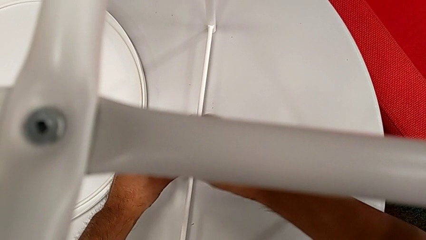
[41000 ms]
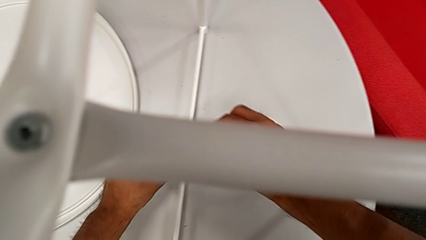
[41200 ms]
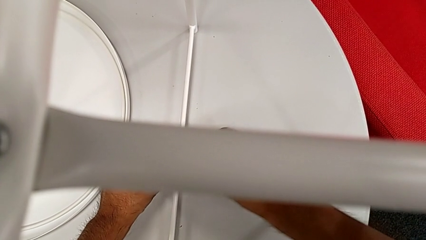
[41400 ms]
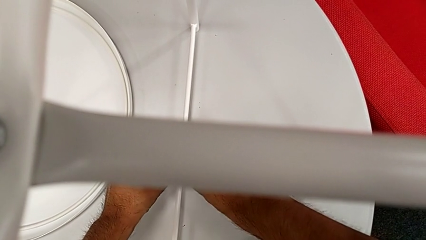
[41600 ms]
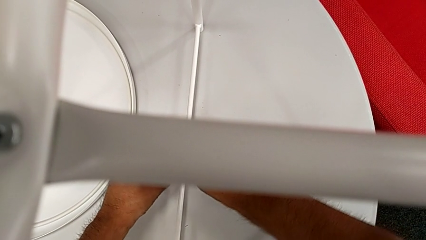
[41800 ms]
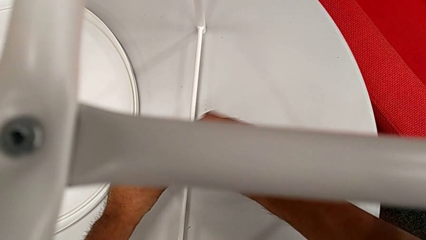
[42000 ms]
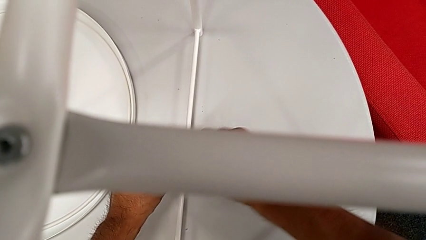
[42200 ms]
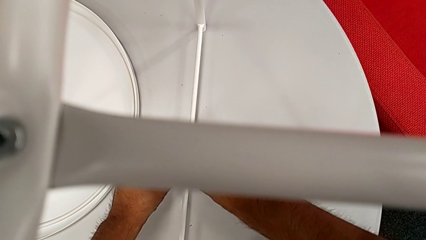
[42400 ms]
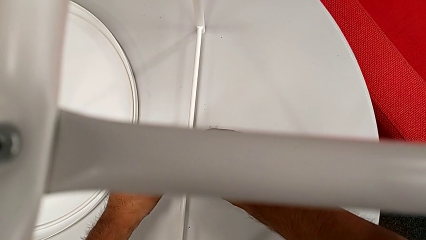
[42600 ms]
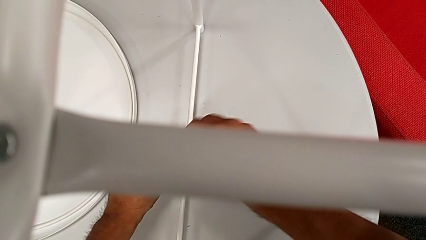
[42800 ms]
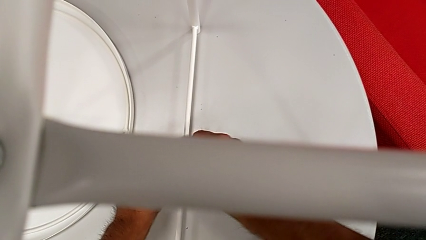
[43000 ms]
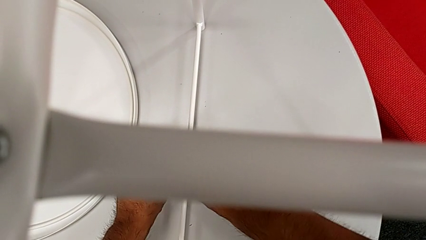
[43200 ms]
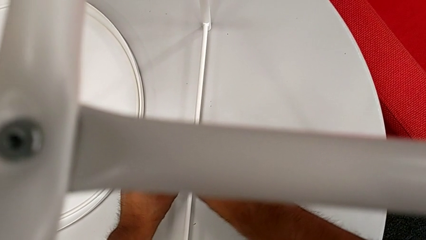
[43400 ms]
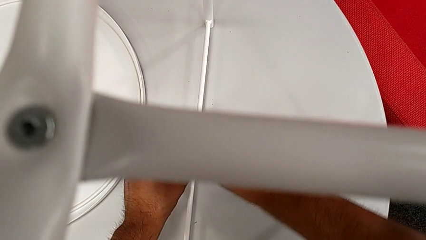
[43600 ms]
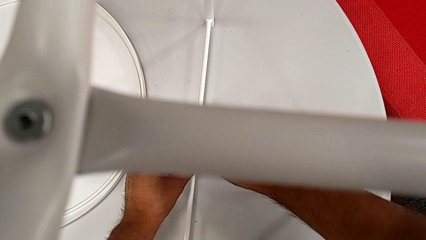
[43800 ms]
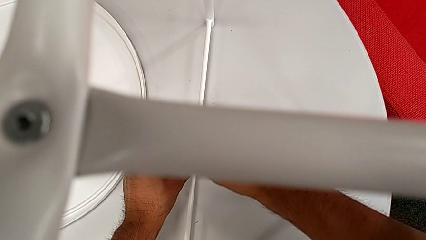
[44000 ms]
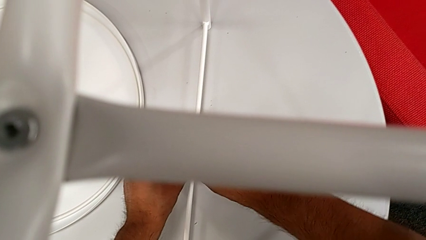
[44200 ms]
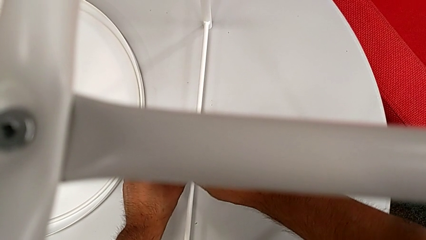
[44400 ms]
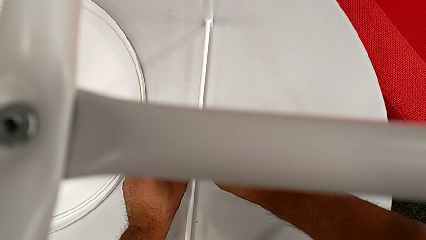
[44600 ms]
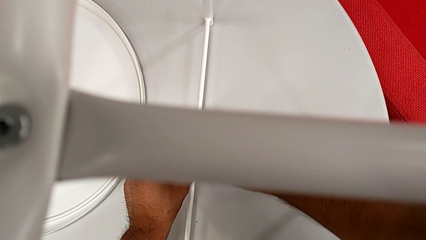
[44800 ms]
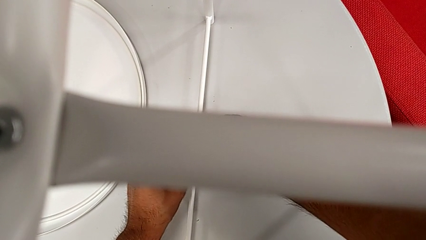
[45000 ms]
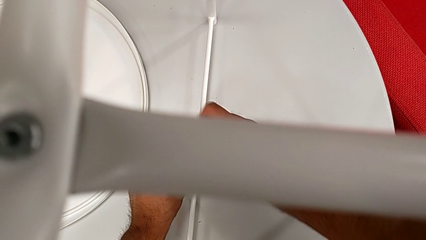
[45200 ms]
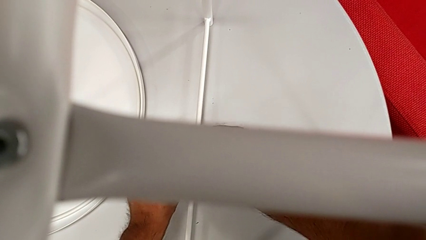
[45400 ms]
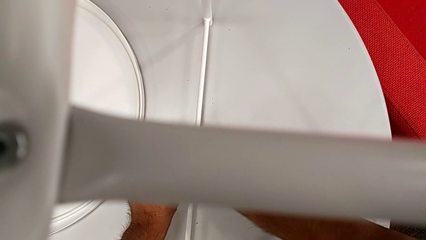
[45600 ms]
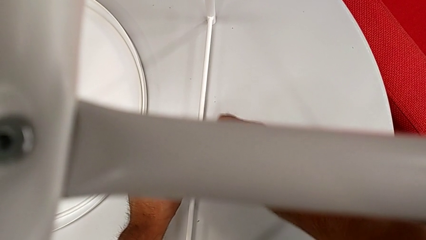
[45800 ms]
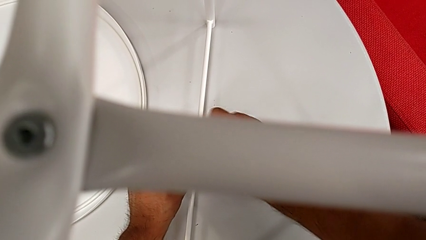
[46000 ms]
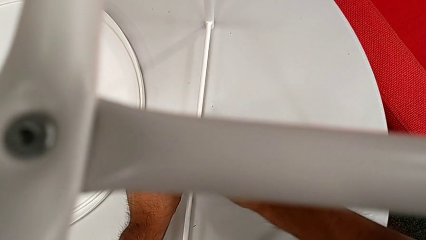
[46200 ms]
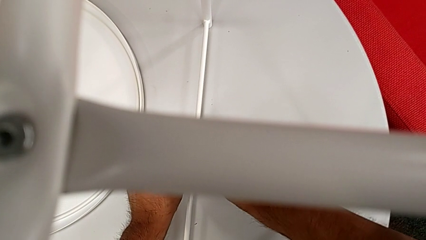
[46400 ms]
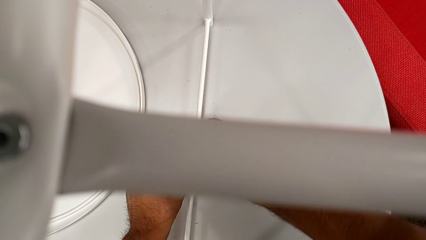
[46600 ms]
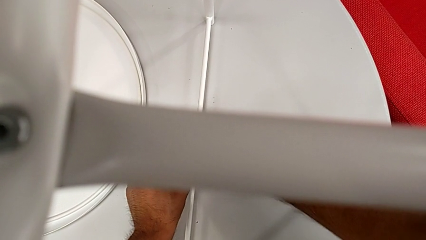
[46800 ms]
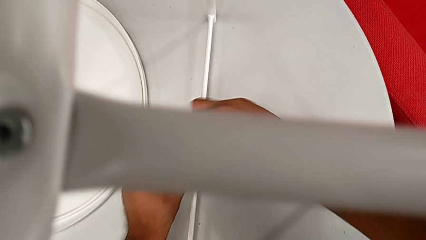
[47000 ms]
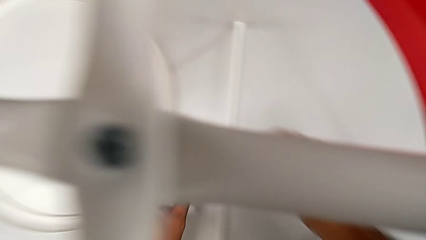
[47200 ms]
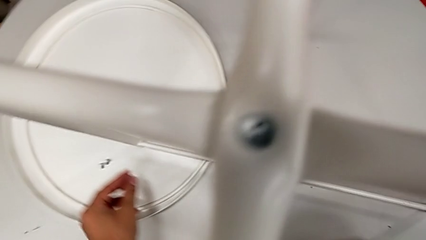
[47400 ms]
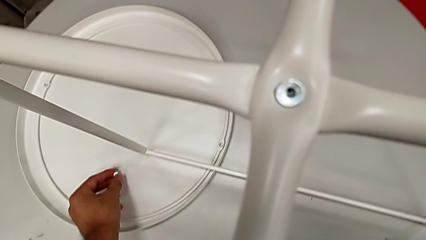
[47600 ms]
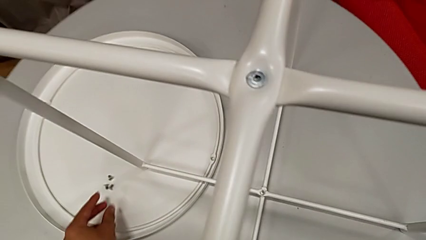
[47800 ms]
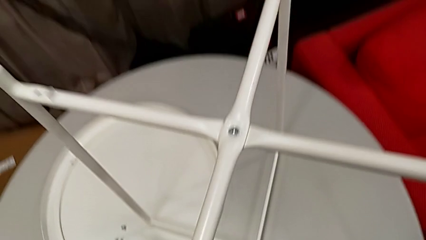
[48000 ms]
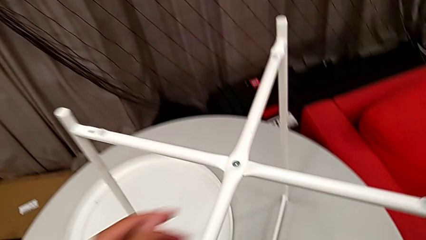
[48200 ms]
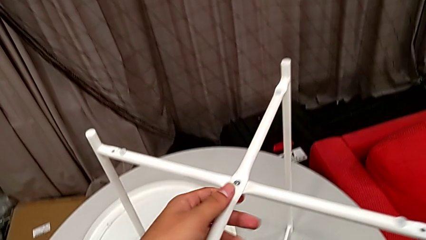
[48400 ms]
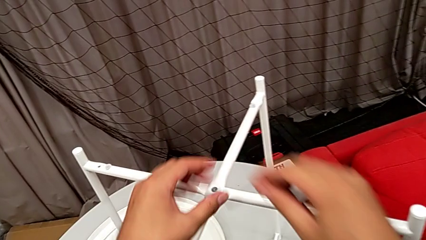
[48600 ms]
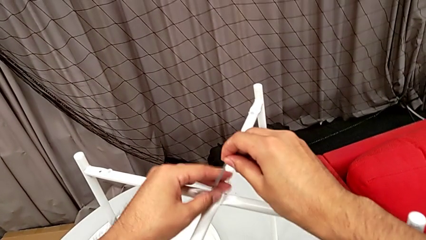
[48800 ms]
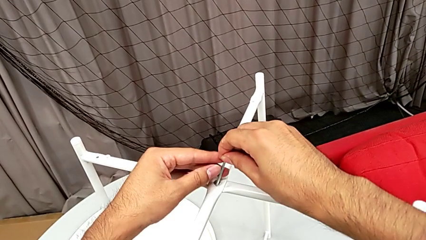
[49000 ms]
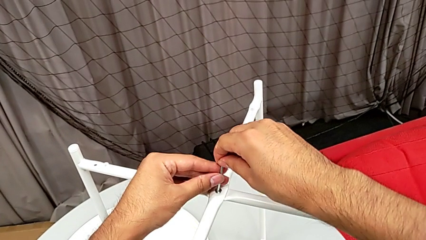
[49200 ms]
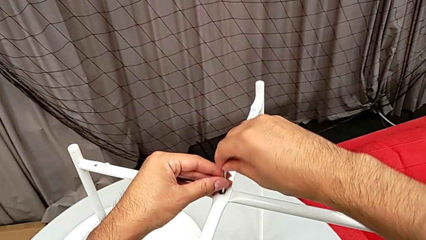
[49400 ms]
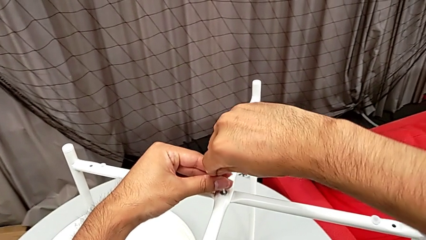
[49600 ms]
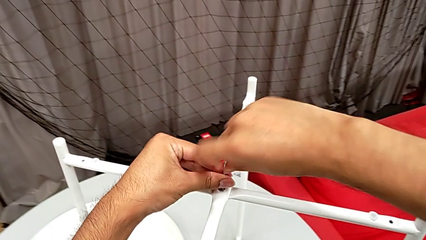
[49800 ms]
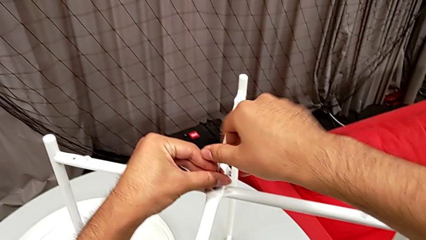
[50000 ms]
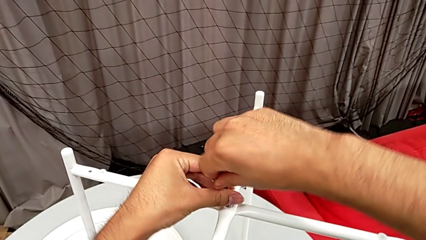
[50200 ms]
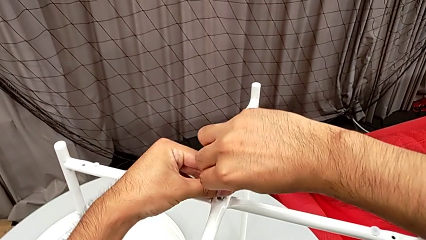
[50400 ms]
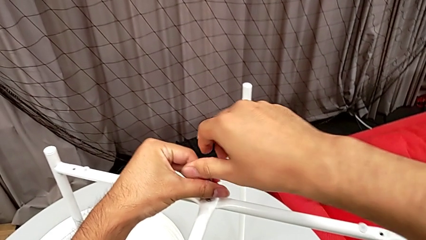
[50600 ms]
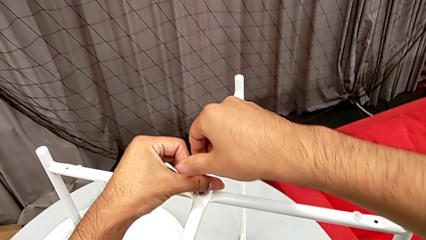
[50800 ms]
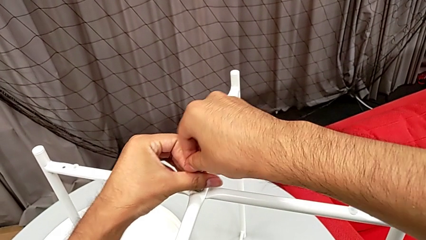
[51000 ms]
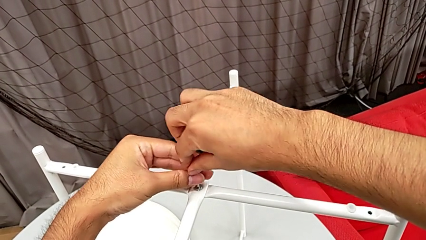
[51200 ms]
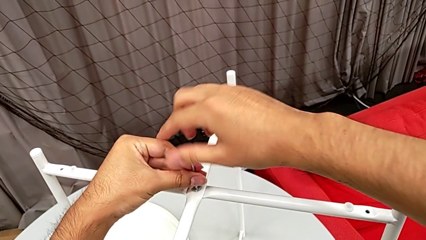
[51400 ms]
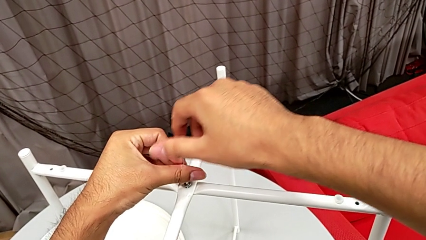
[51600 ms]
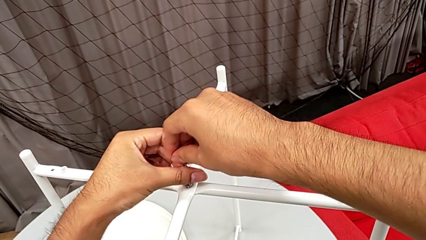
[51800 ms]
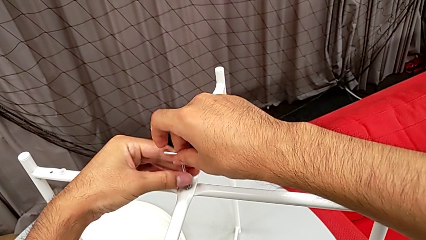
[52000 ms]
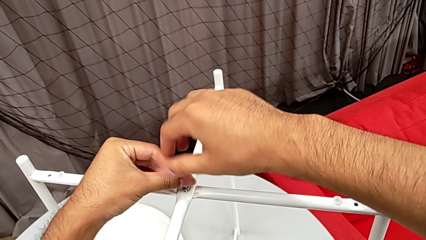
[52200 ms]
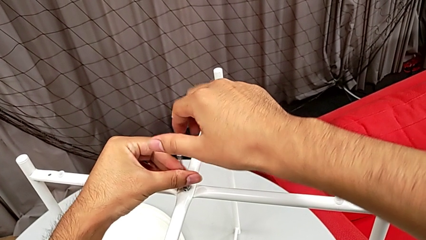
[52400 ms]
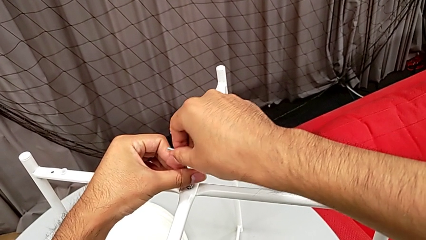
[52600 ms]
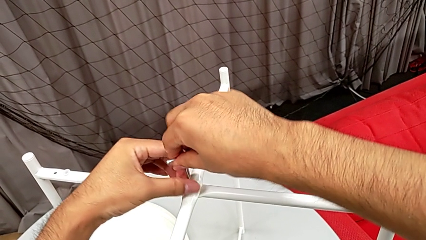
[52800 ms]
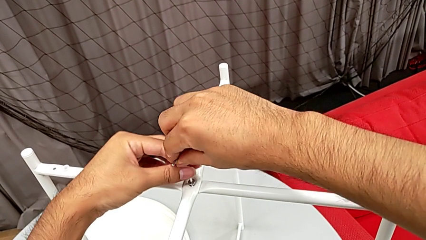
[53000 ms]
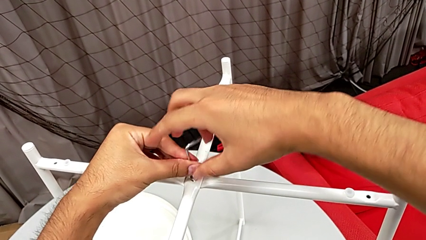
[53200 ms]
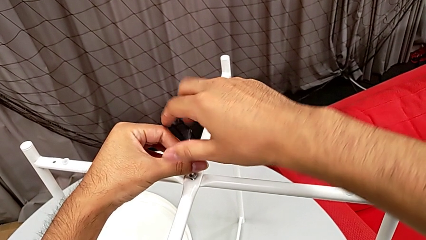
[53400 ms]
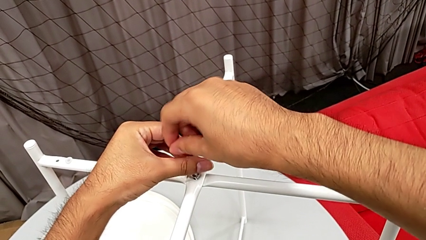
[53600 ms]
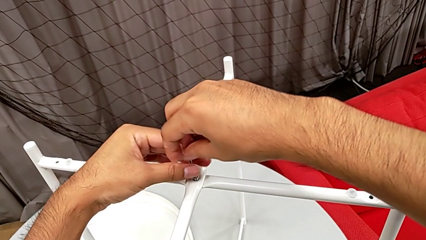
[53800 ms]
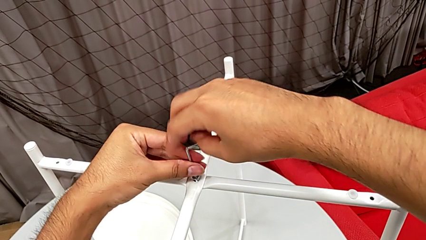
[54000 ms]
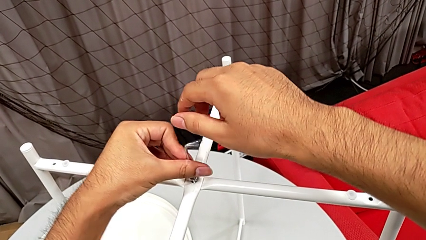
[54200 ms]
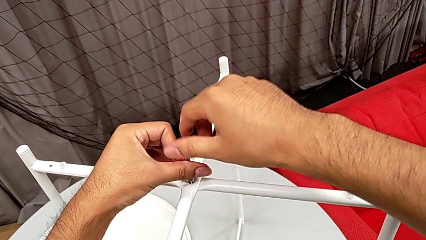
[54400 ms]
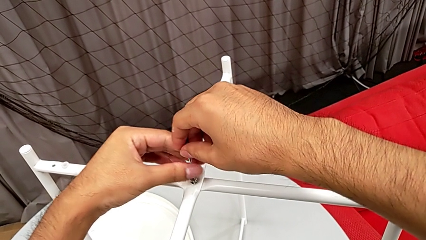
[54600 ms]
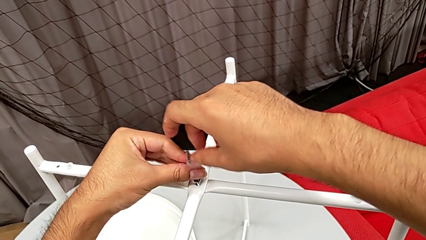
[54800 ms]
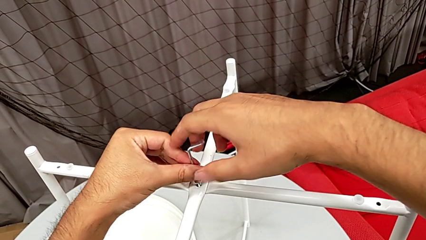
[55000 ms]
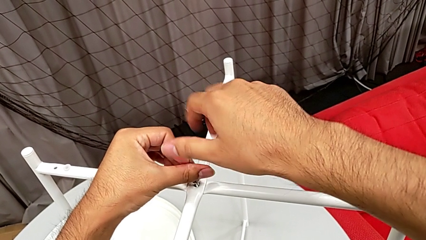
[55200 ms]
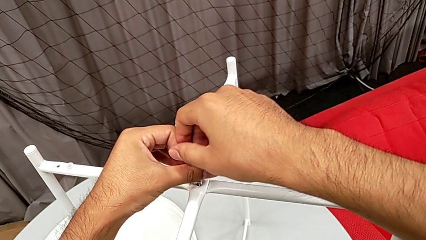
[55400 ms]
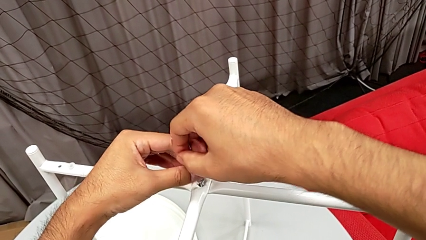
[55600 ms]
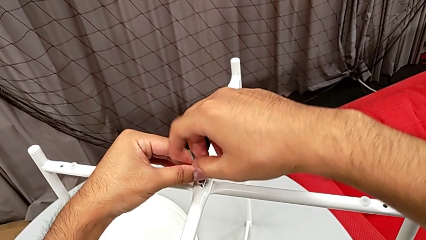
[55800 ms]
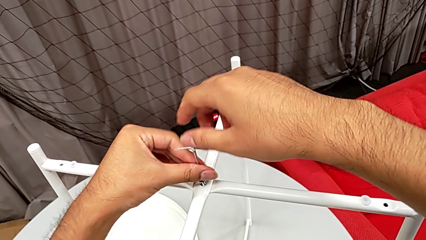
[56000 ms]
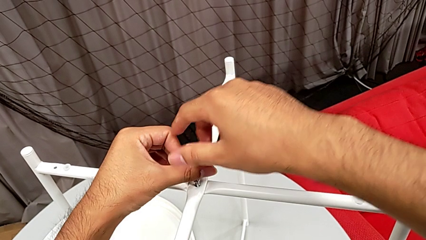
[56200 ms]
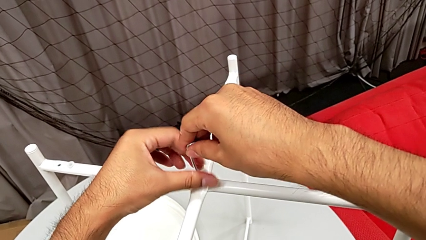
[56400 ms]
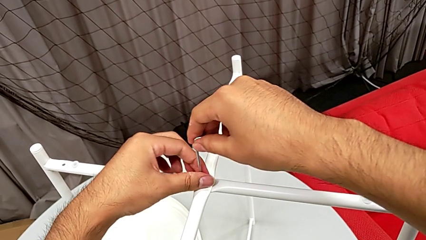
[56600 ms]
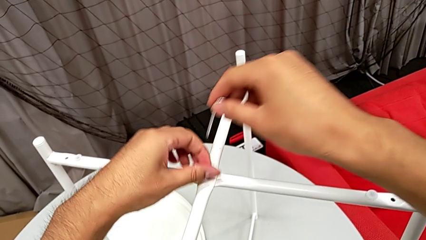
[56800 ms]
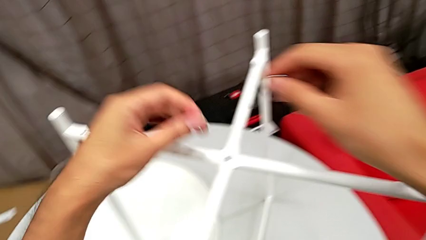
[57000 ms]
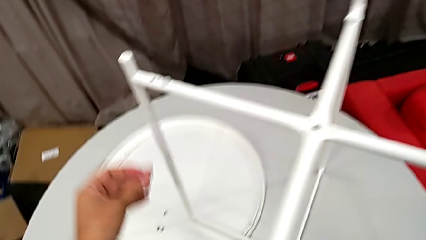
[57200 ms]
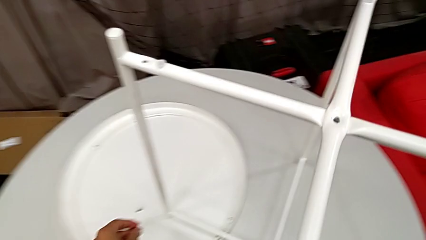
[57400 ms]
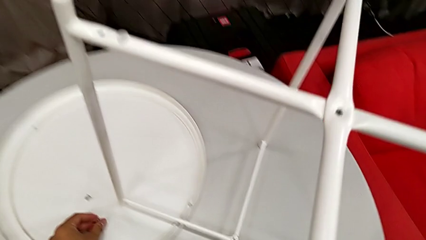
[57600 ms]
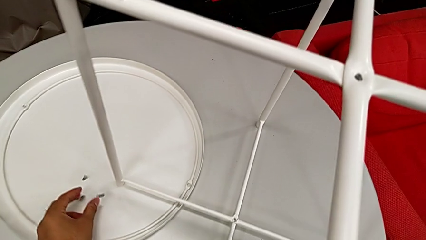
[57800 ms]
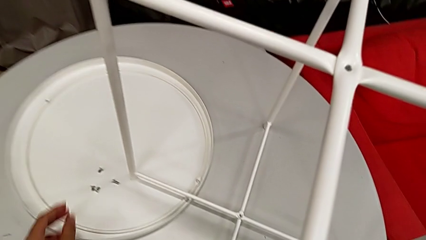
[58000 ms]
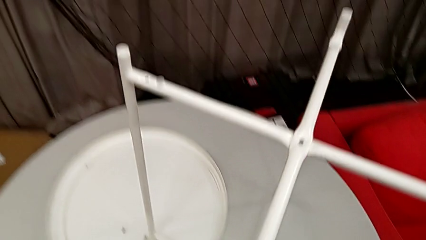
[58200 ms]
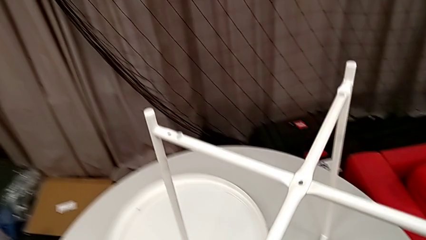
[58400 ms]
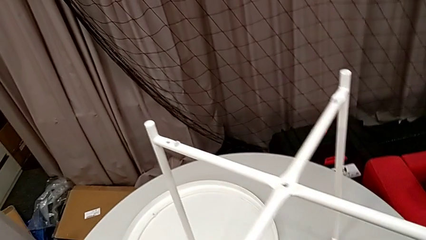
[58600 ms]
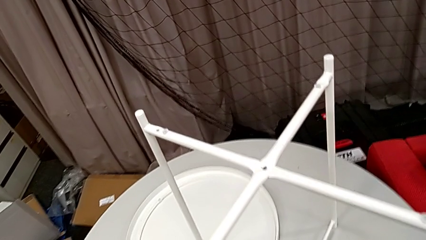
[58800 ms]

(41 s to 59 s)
The camera wearer is disassembling the legs of the table. They keep unscrewing the hex socket head. They withdraw the Allen wrench with the right hand, disassemble the hex socket head with the left hand and place it. They insert the Allen wrench and unscrew the hex socket head. They withdraw the Allen wrench with the right hand, disassemble the hex socket head with the left hand and place it.
